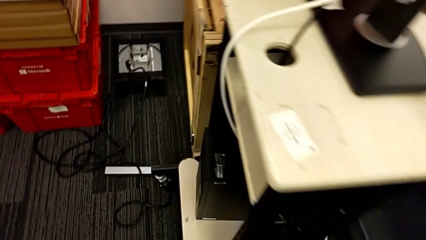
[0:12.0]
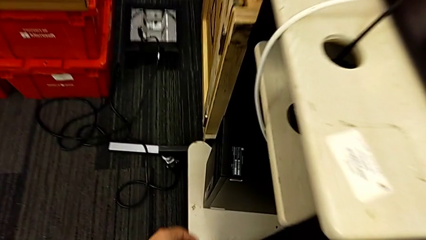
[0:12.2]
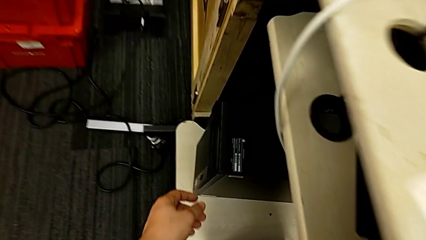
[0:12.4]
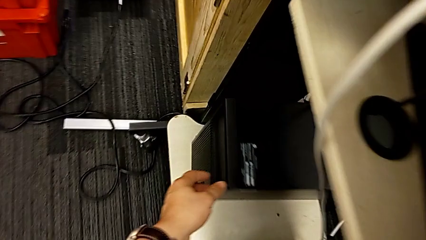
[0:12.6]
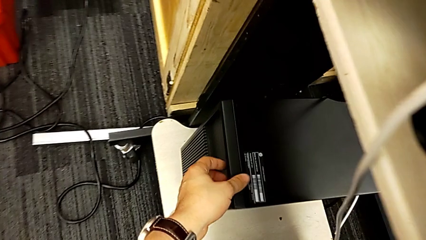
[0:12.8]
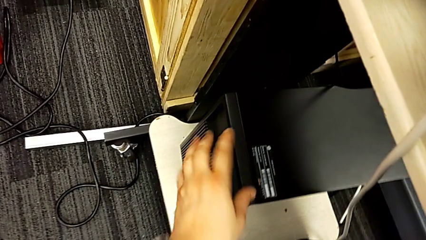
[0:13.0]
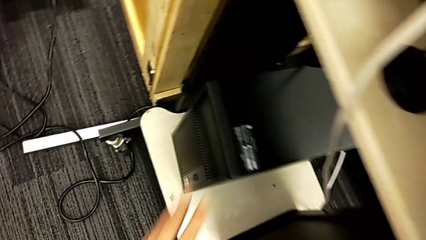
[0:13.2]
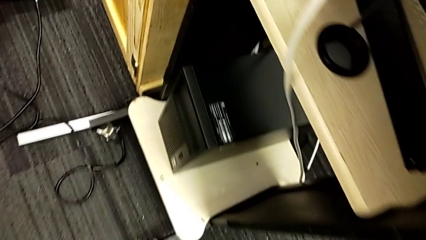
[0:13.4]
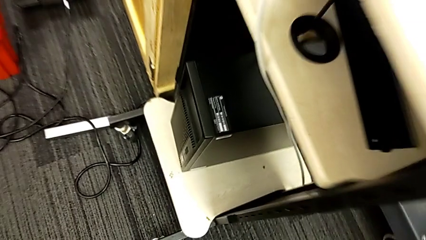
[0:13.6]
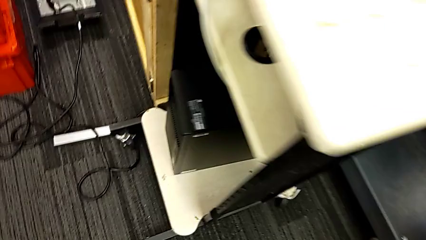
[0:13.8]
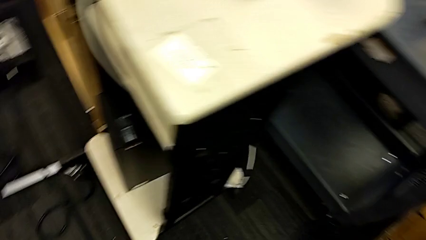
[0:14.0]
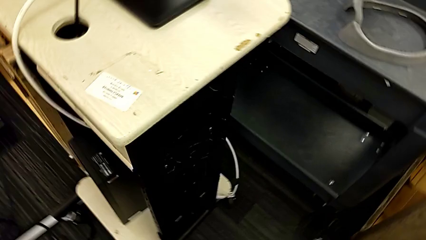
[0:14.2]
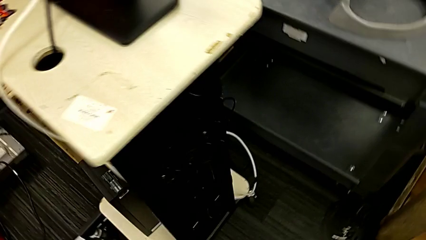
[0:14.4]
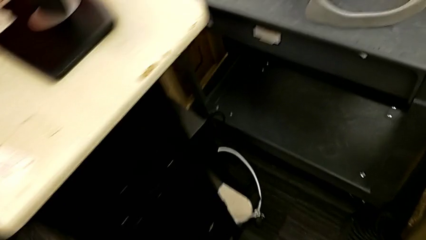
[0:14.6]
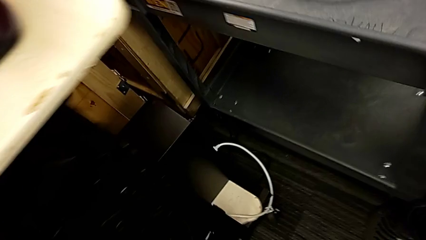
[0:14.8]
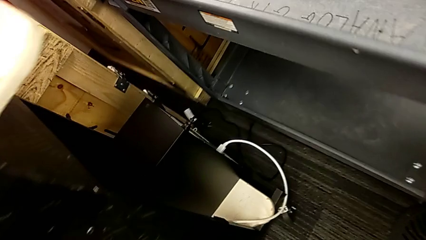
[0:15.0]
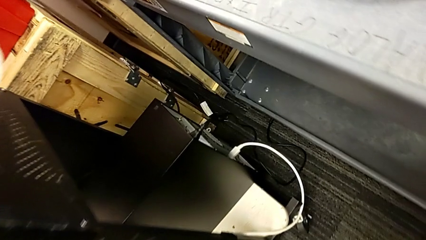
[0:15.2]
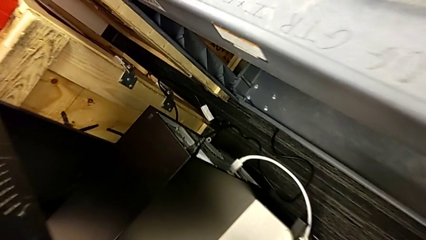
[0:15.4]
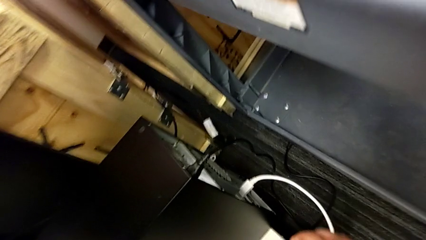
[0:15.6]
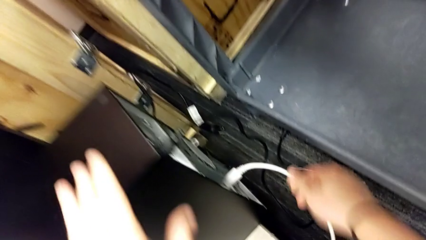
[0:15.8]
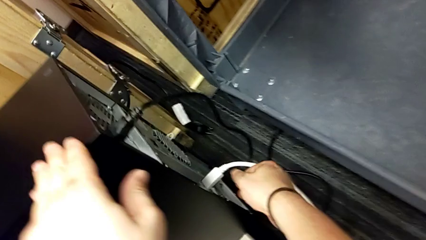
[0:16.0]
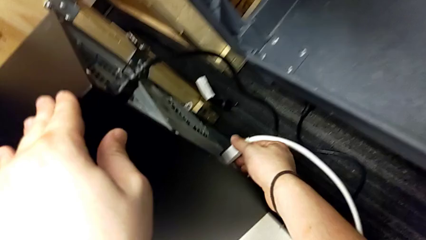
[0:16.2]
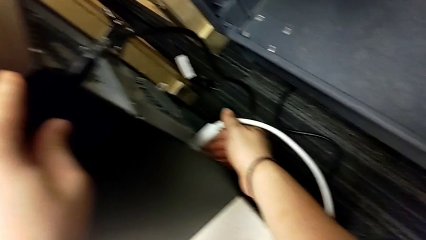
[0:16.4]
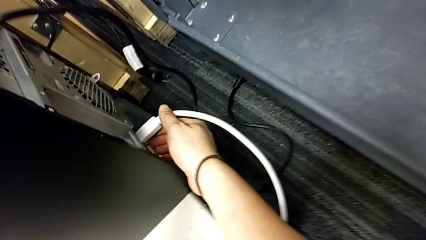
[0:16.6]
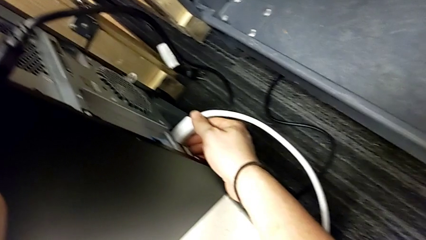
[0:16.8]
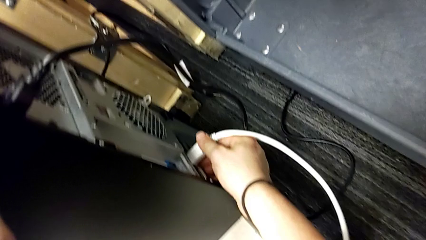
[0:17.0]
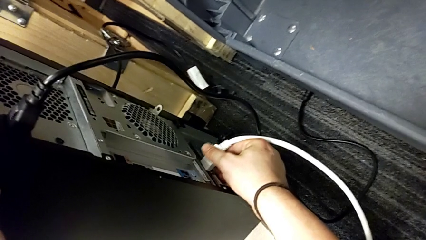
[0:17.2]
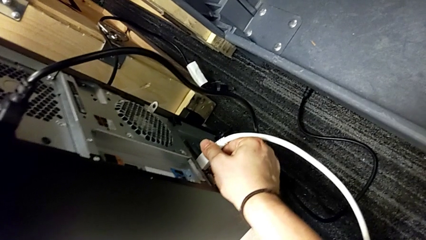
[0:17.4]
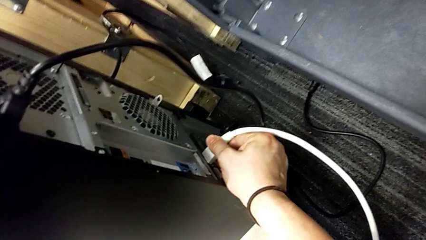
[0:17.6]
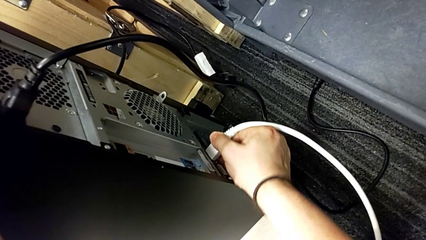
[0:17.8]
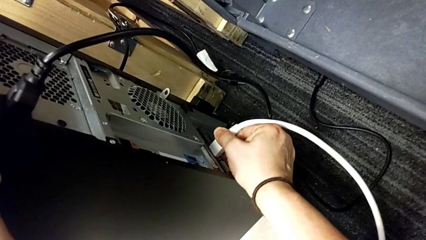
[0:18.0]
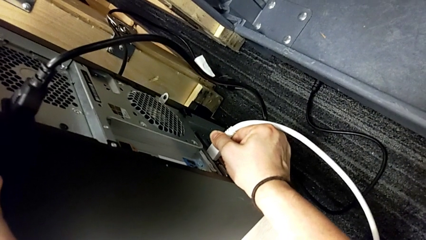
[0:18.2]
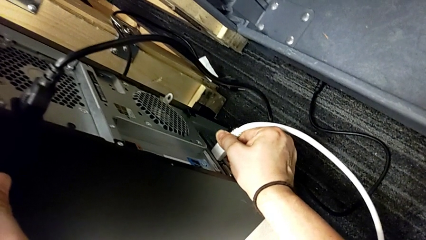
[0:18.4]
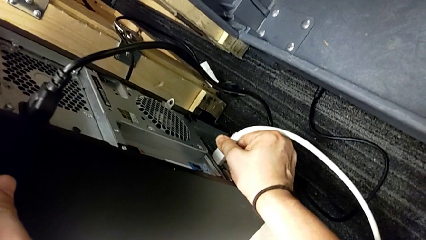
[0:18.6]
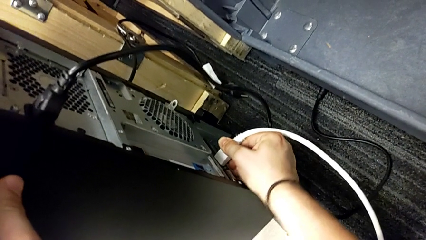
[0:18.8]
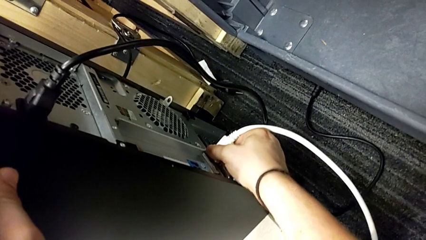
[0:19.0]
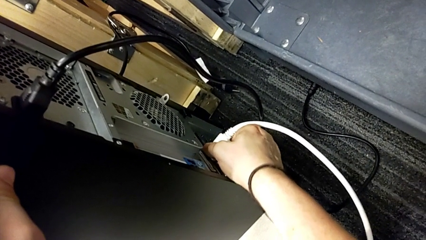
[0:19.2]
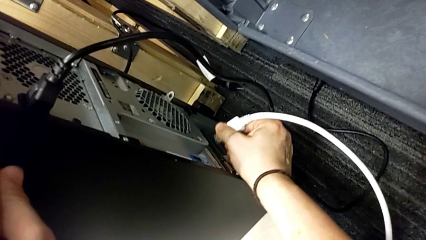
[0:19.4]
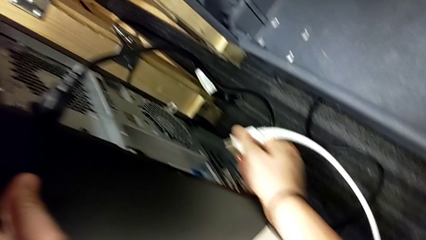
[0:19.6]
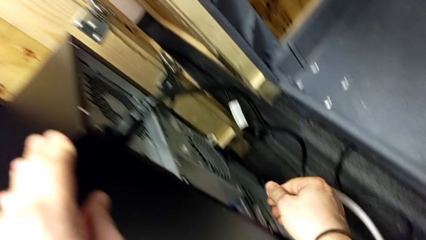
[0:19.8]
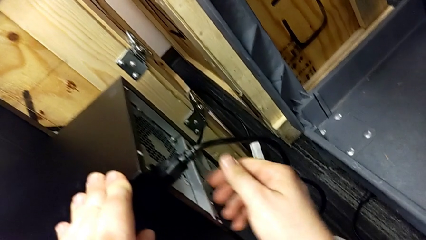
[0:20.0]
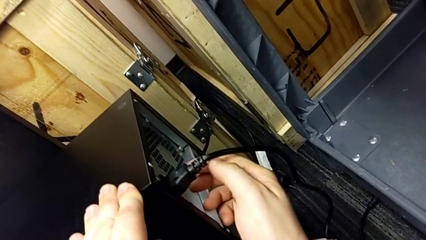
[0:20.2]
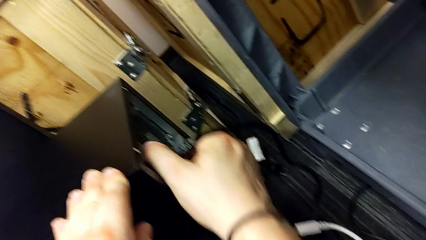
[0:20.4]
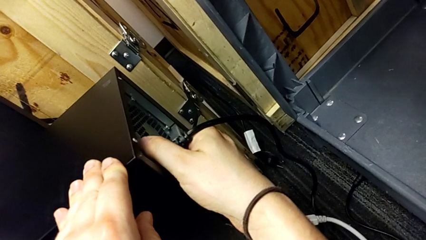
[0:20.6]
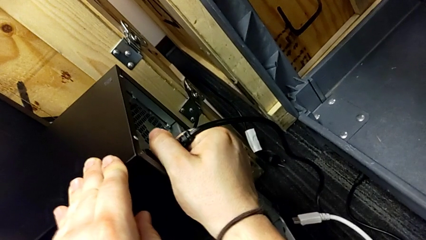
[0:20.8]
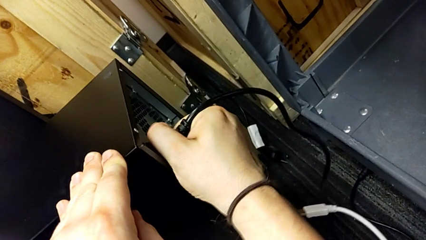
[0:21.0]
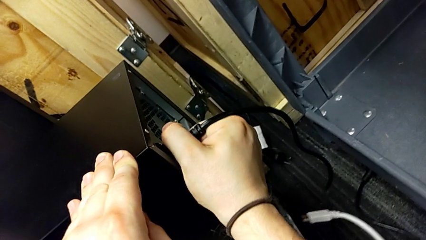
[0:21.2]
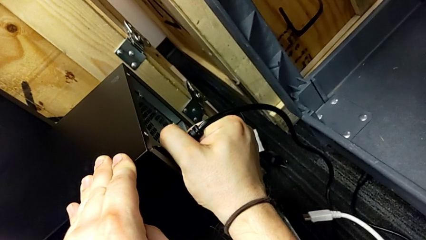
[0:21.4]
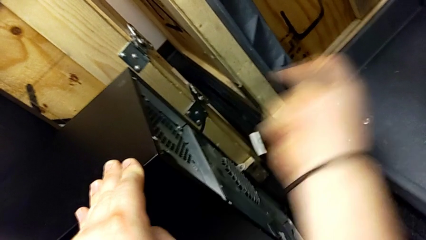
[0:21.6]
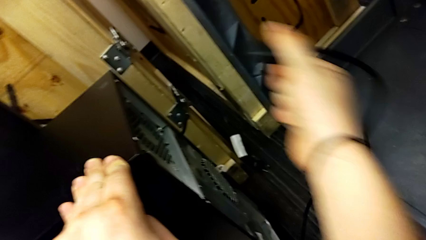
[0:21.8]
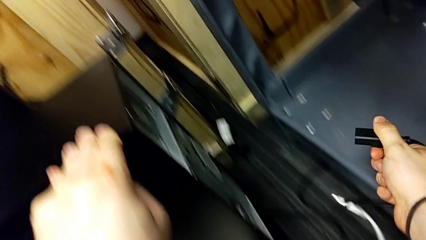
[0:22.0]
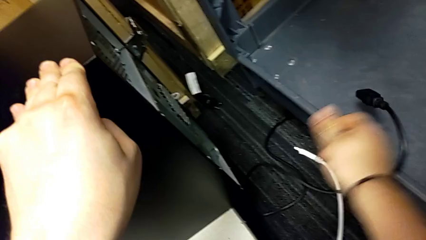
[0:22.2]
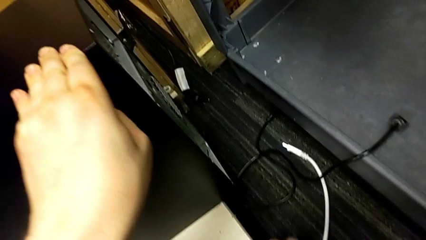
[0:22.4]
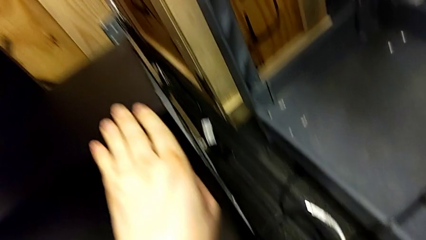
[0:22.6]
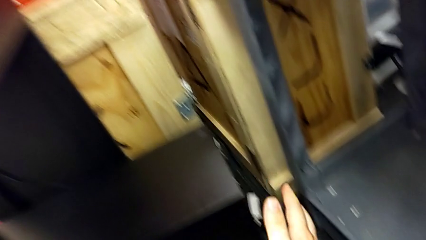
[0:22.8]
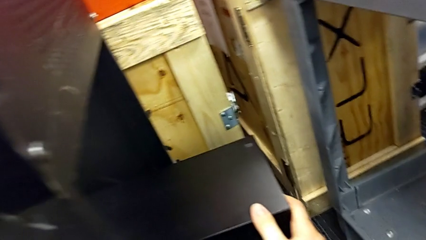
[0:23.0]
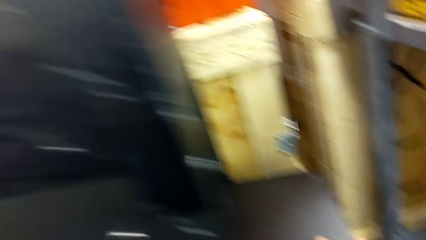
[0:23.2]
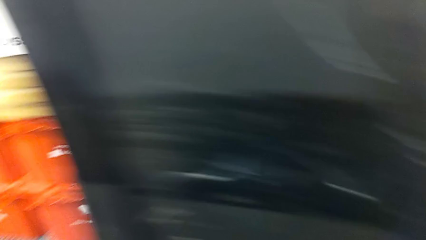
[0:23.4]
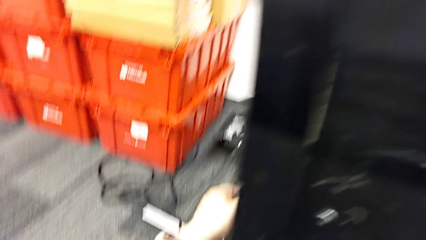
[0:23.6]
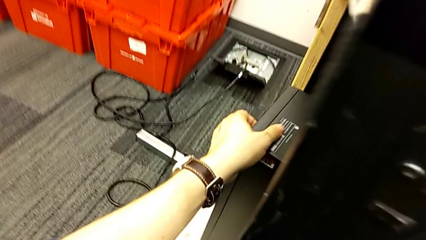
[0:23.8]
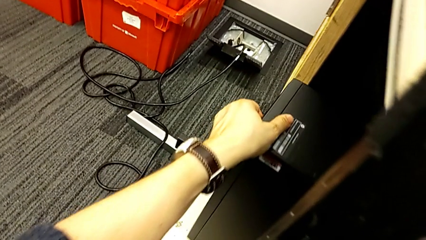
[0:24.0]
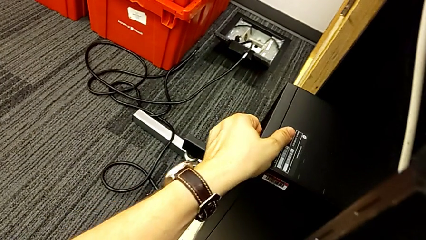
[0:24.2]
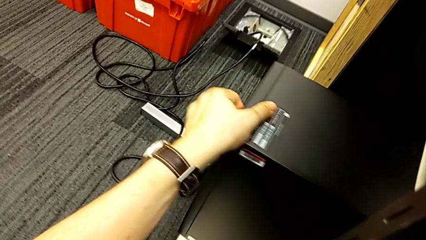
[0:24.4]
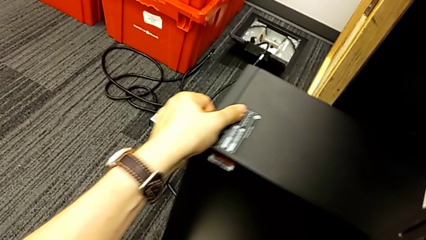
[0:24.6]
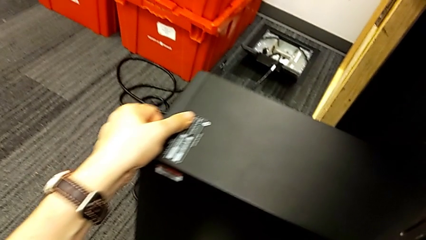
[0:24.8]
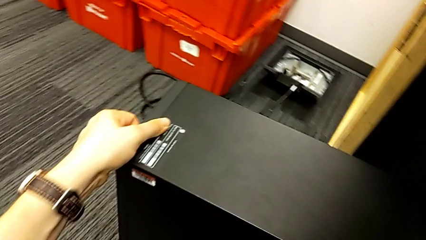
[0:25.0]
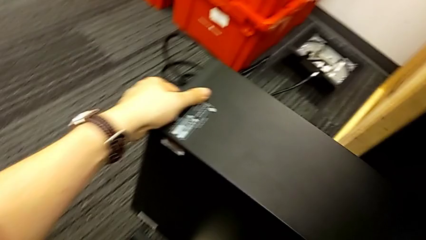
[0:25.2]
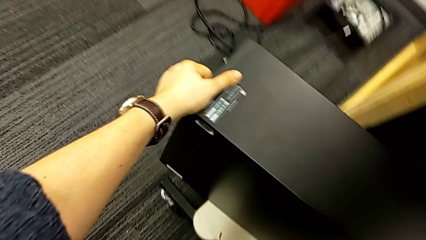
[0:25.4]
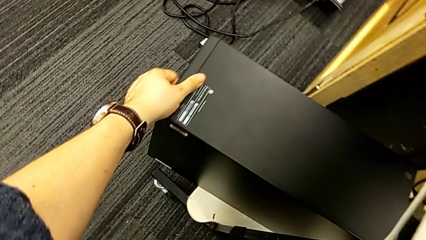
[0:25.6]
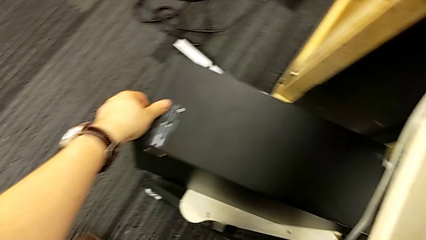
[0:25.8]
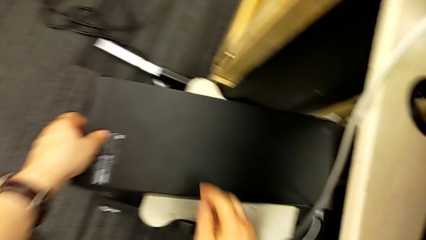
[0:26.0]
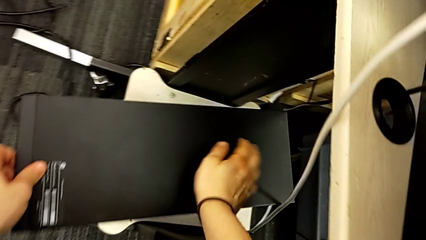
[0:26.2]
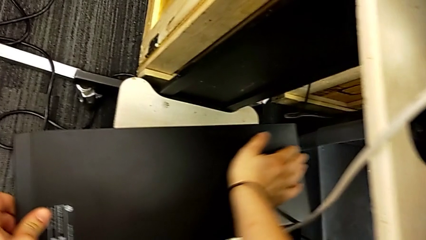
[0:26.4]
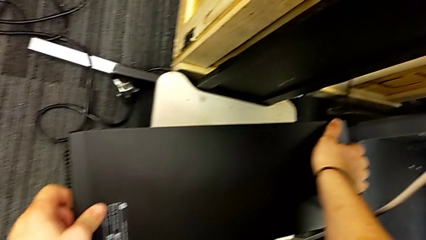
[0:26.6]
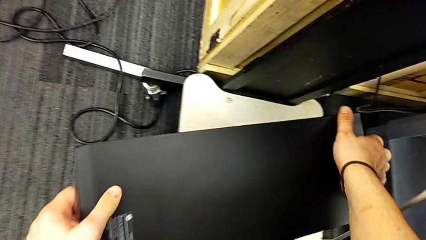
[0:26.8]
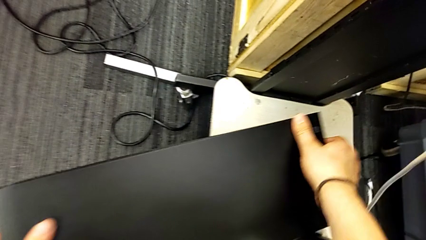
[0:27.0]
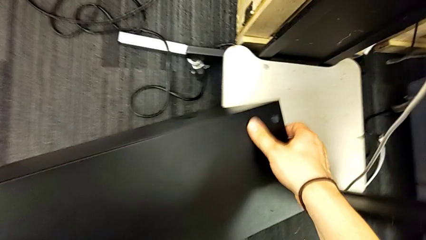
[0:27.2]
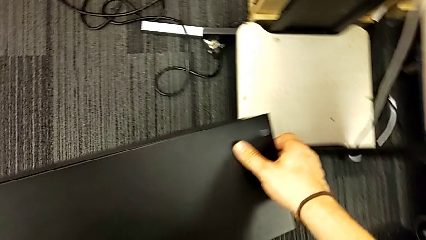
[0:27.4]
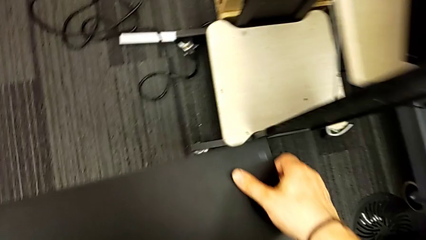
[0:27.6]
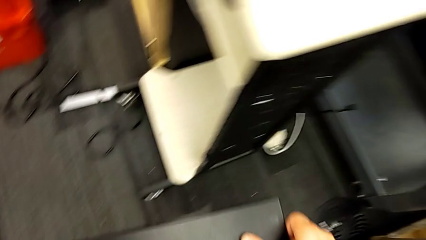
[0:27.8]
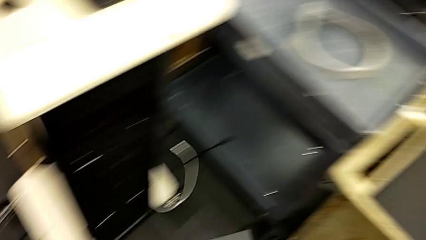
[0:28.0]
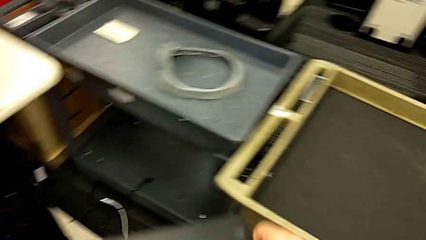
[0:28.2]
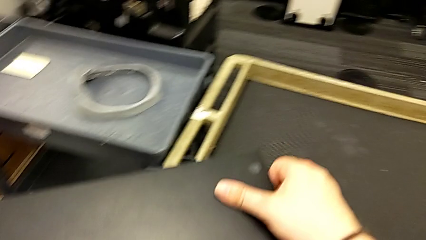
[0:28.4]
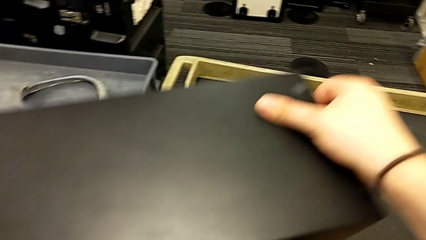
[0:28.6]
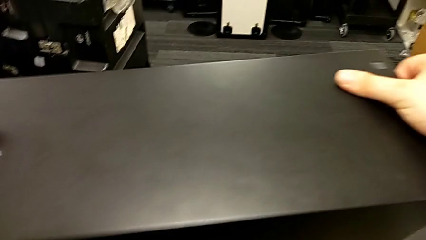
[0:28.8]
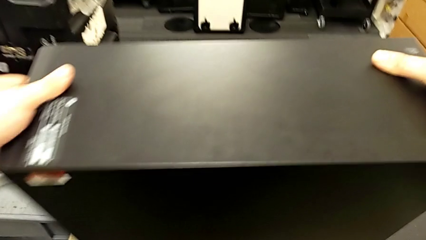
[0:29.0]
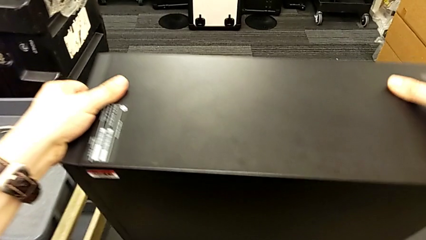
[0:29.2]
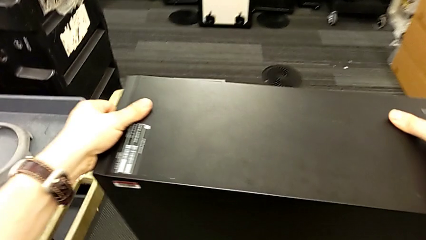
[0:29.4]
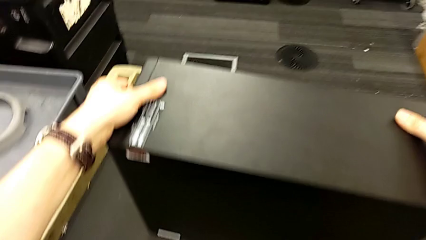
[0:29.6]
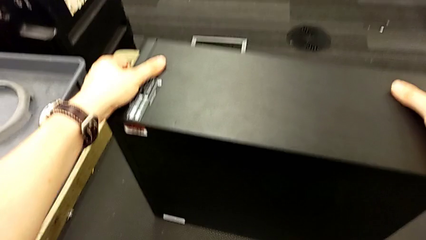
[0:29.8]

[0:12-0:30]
The camera wearer unplugs the computer tower. They withdraw the HDMI cable, withdraw the cable power supply, grab the computer tower, slide it, grab it, lift it and place it.
